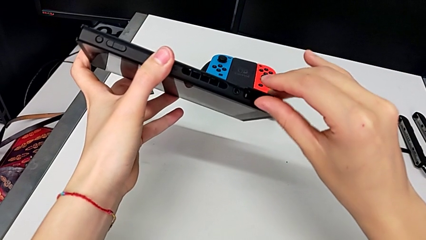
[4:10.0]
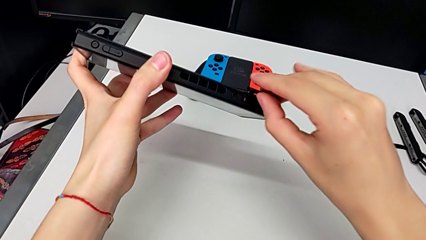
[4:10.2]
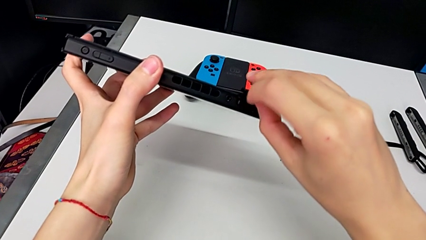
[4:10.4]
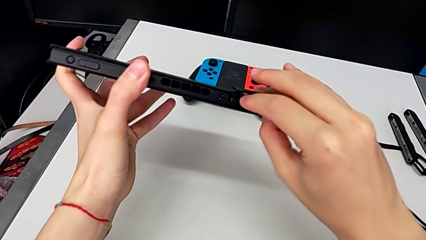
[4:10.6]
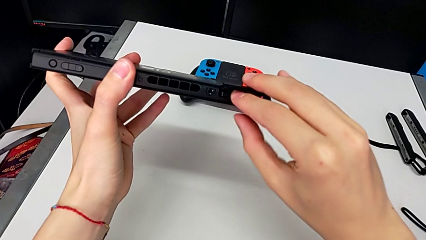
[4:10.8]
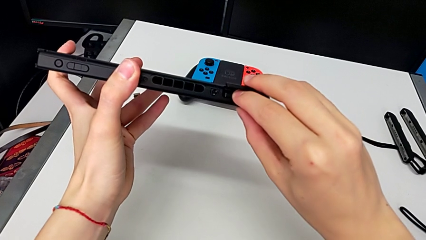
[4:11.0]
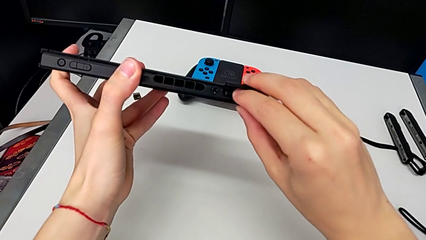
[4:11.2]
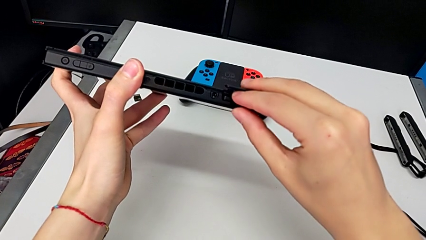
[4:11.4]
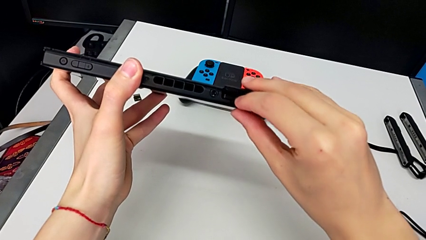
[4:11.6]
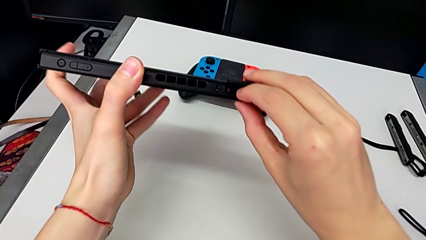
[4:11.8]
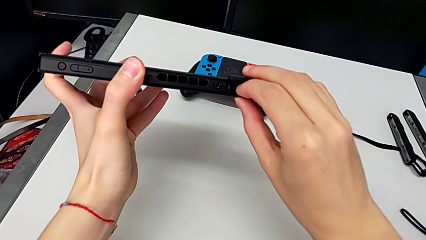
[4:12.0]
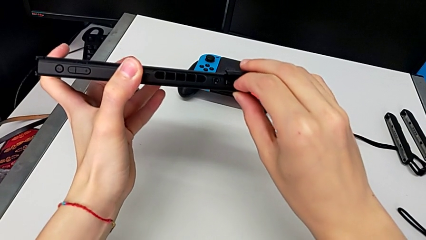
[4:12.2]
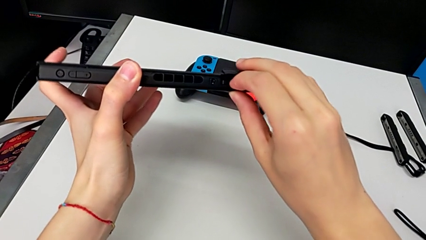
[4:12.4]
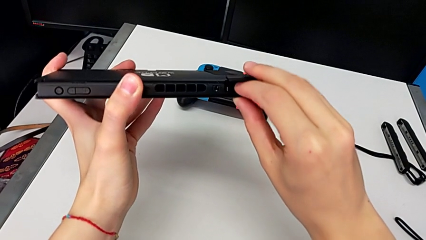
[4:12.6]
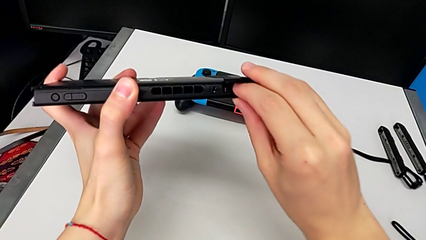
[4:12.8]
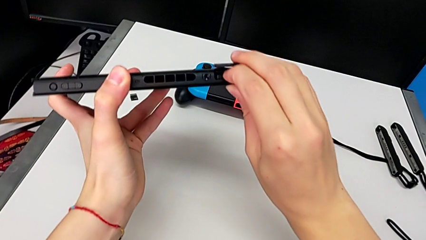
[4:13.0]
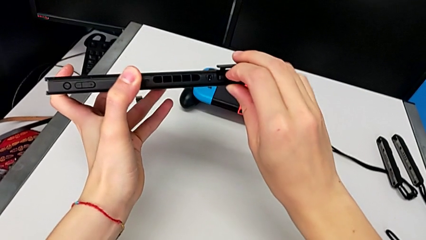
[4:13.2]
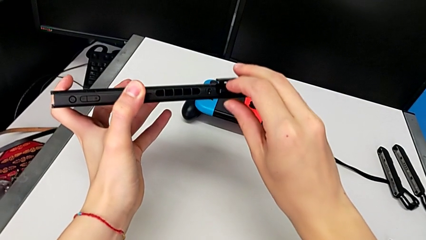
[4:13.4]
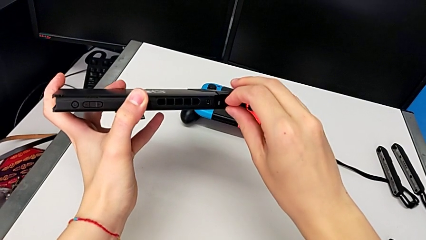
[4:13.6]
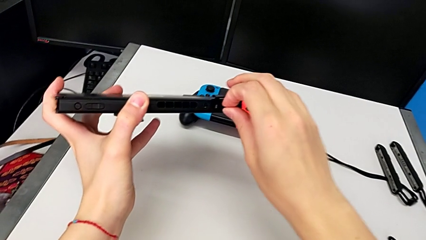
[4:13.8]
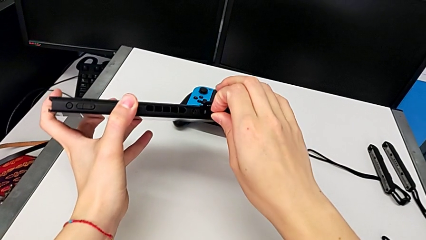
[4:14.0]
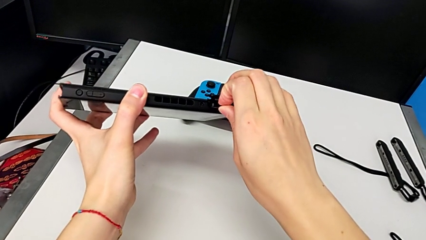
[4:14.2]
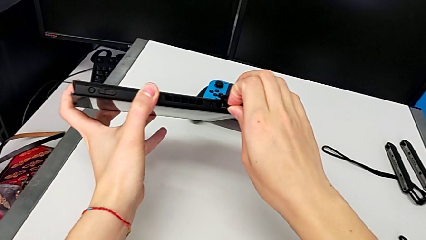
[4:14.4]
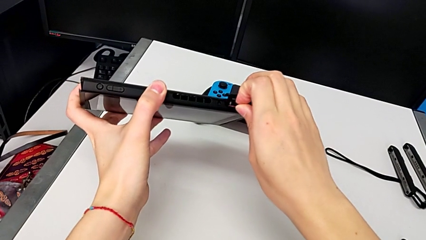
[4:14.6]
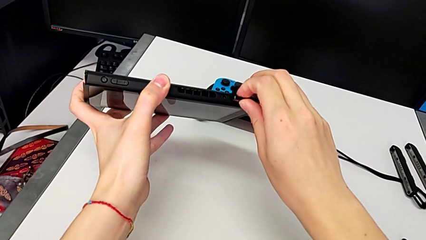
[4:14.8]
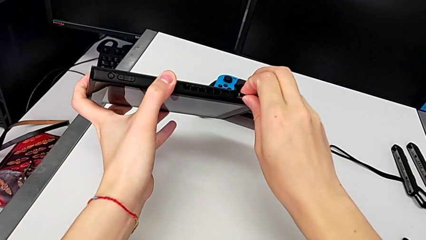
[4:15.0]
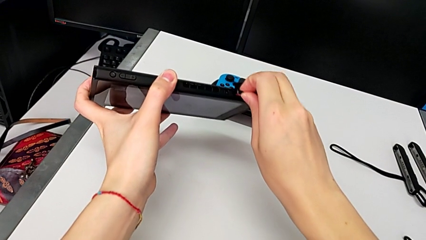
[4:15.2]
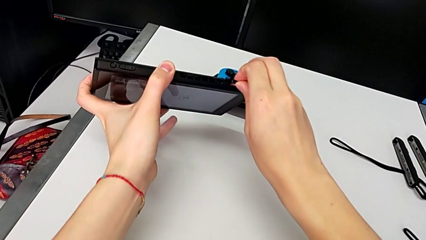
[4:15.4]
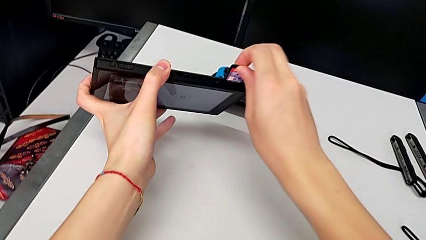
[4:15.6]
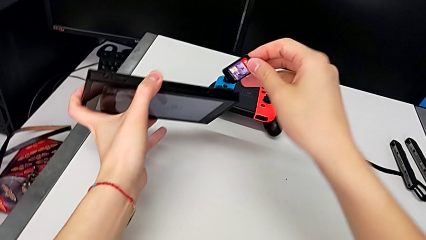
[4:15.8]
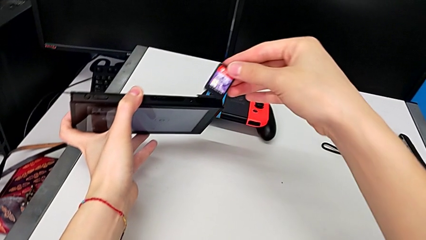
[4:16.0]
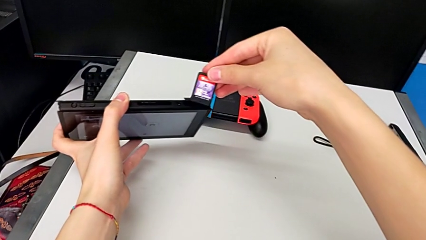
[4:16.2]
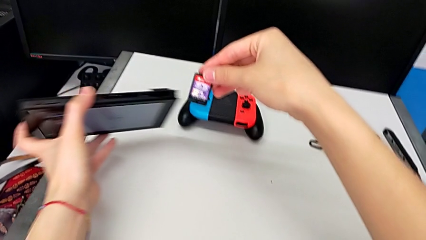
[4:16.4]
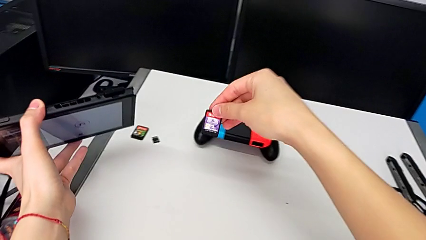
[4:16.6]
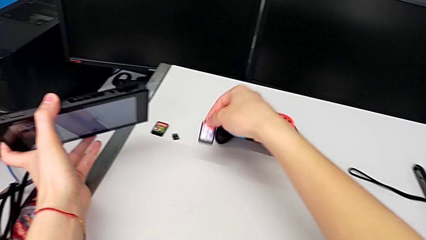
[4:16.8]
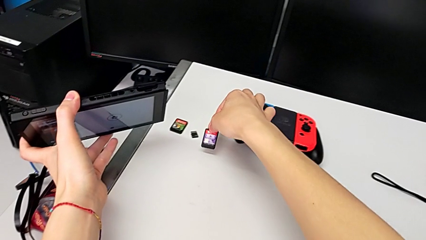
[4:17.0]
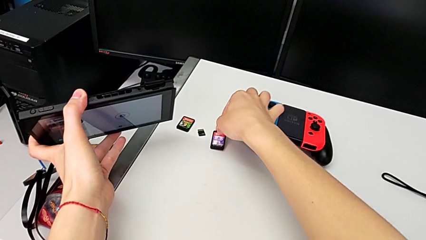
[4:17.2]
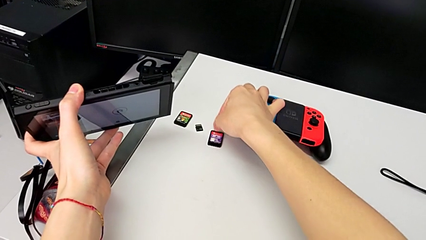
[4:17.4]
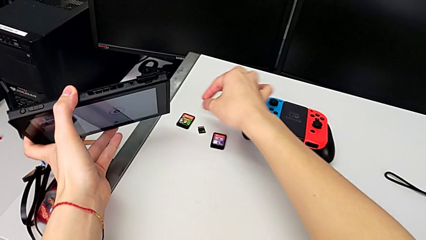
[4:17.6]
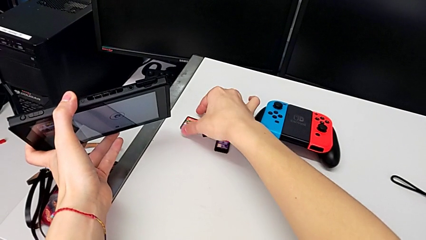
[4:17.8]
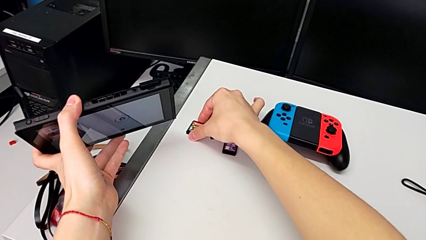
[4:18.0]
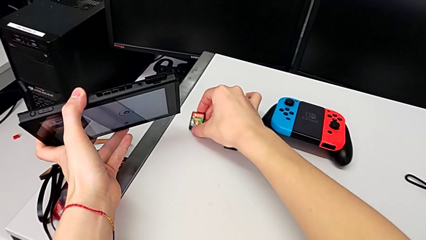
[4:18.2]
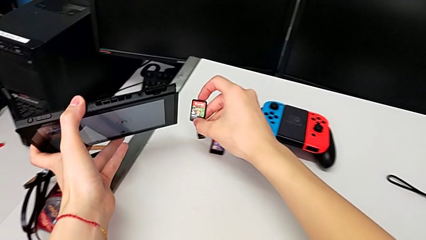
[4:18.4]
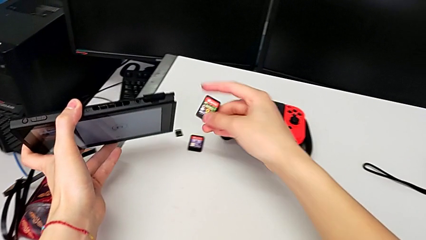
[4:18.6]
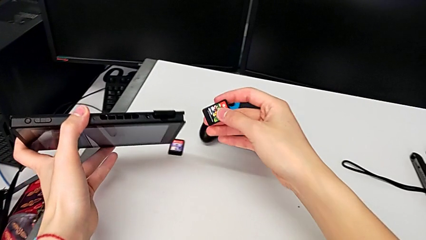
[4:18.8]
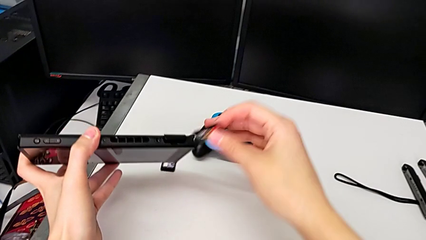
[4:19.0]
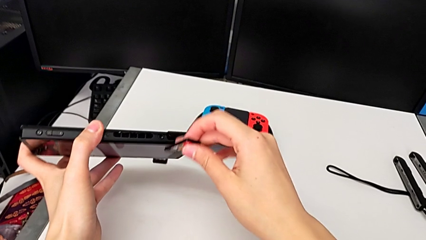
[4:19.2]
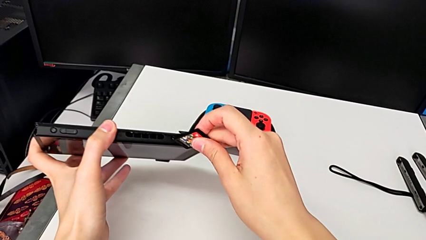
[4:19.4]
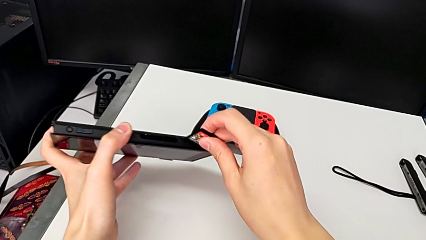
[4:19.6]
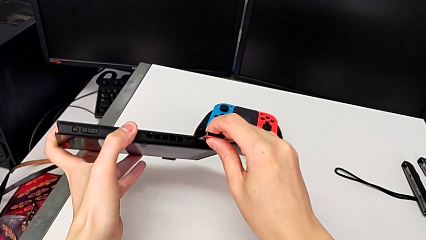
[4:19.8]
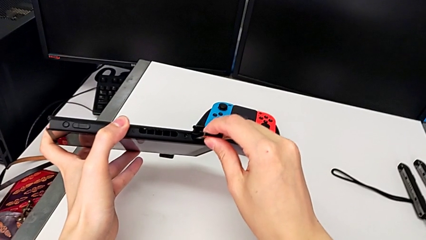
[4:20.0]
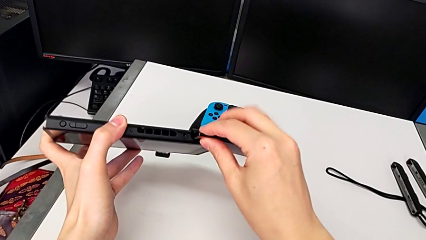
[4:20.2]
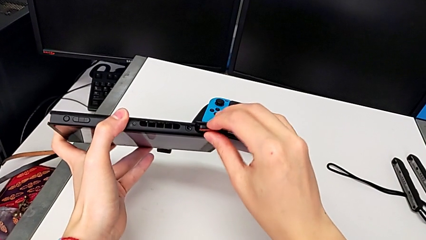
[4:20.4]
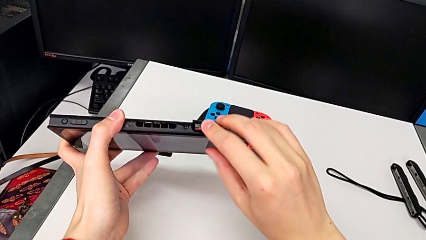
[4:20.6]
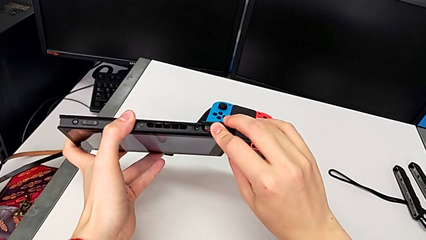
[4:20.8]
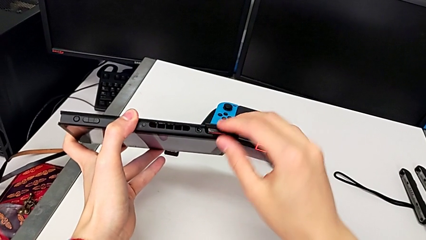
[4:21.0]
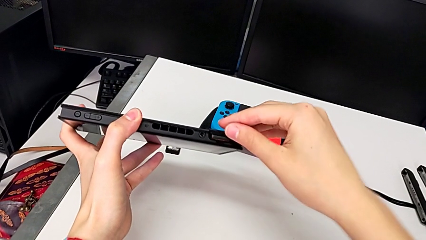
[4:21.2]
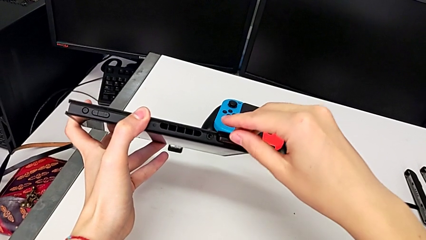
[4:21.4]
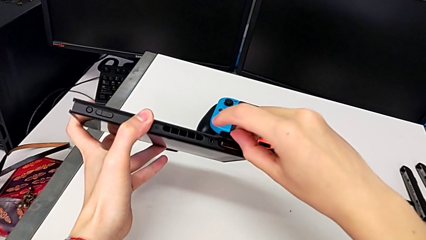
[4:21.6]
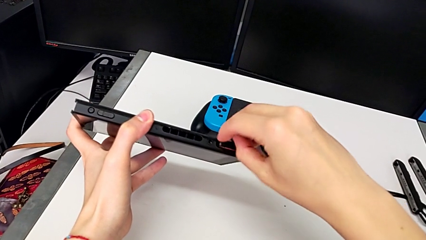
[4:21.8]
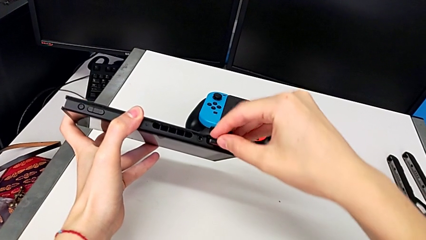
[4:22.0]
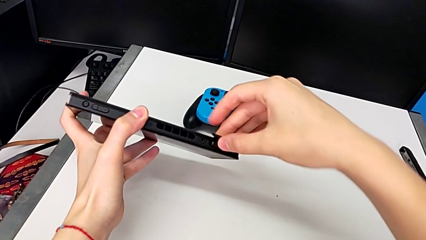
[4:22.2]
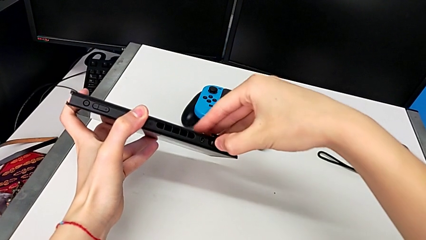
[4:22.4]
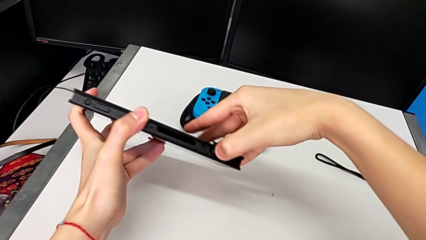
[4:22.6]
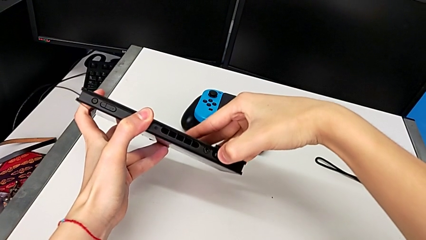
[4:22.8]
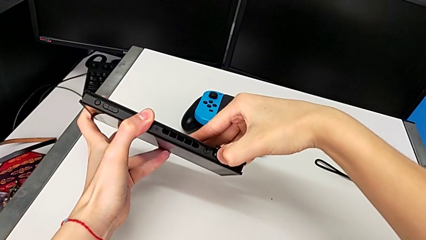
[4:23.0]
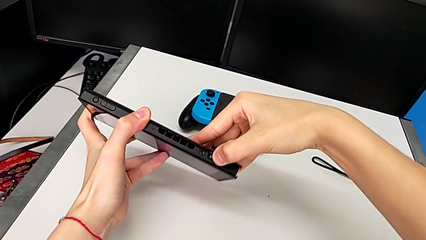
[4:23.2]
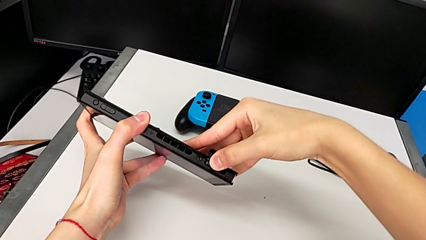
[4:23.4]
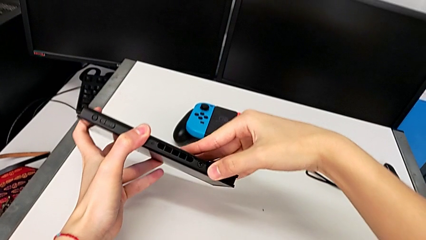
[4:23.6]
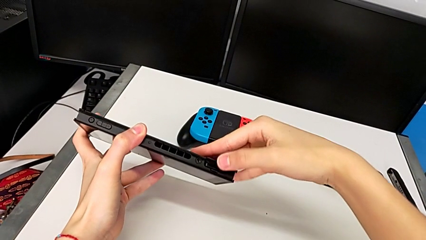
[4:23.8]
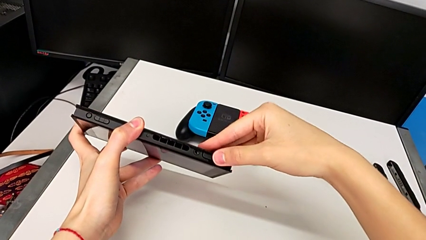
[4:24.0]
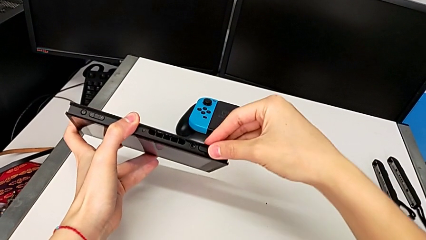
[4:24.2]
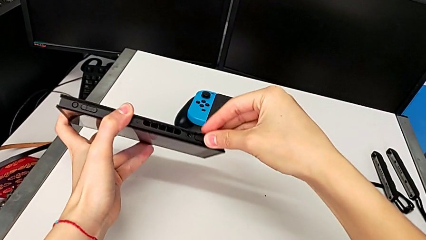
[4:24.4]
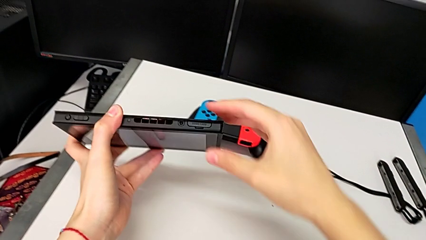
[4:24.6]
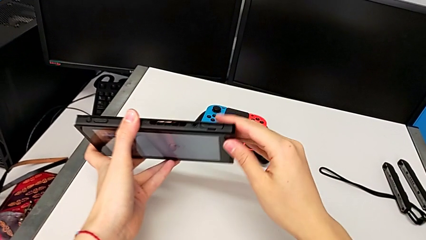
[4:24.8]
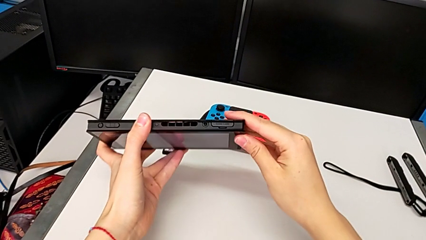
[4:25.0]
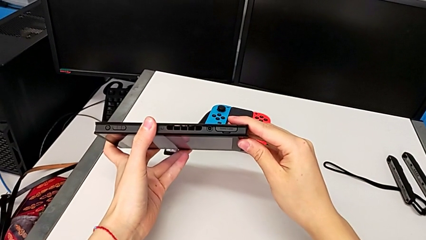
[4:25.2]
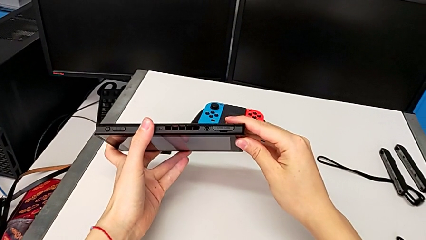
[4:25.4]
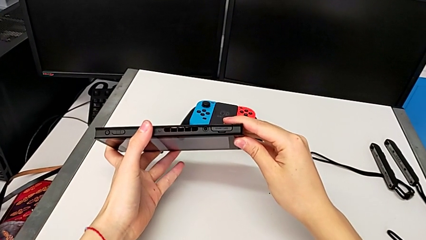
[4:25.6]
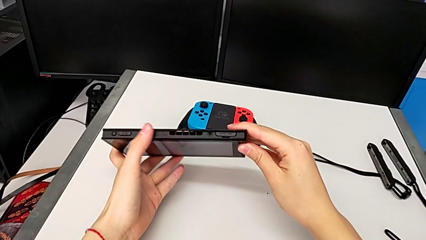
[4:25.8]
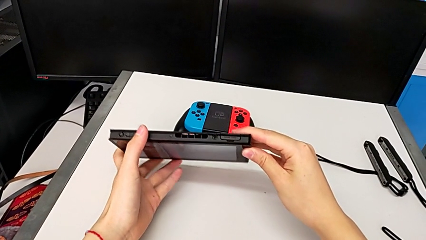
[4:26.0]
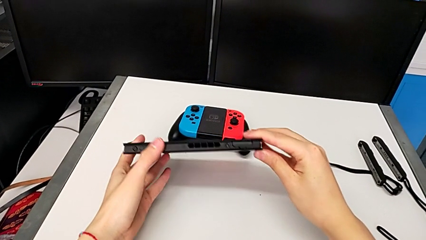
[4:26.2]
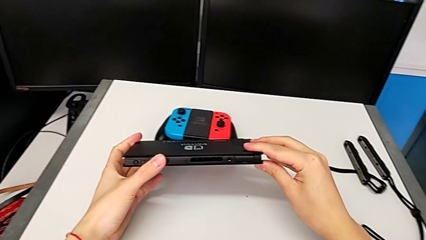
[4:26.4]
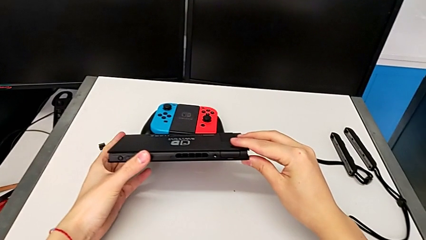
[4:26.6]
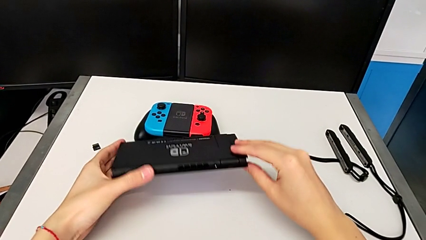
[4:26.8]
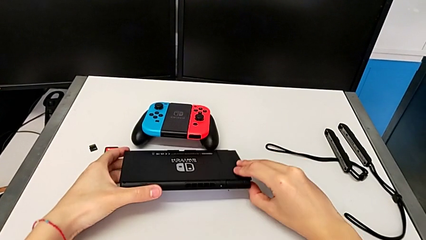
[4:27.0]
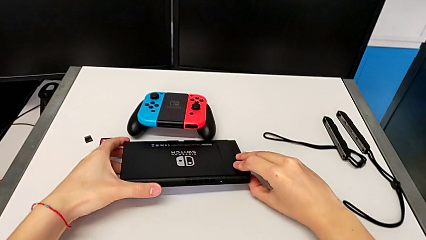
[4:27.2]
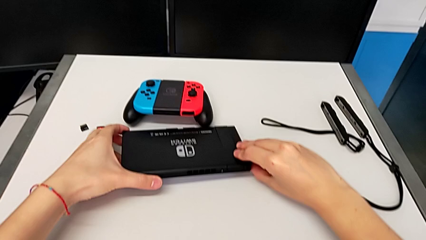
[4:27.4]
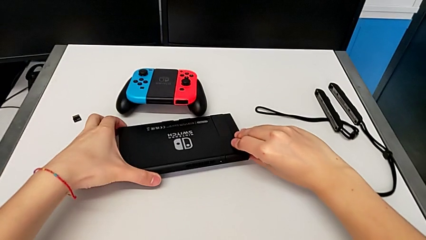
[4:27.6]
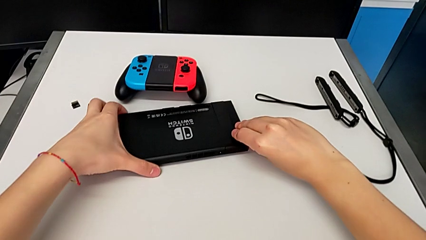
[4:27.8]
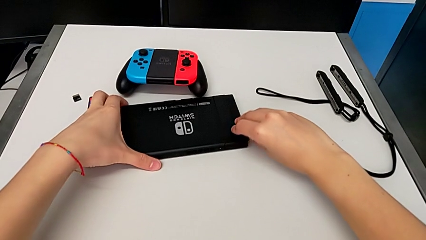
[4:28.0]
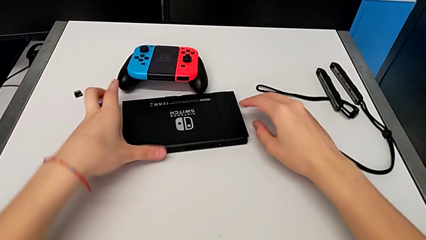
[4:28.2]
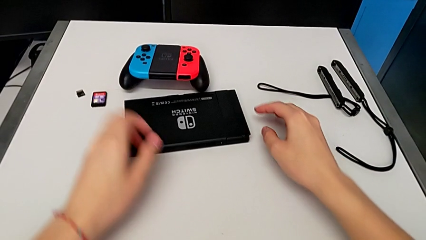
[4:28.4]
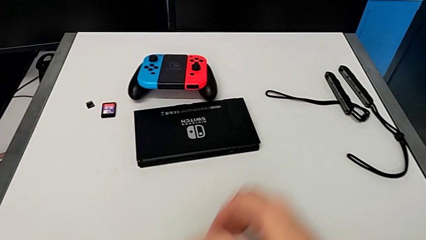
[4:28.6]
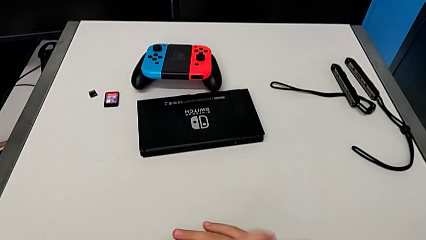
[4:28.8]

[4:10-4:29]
The camera wearer is exchanging Nintendo Switch games. They push the old game card, grab it, pull it and place it. They grab the second game card, lift the new game card, insert the second game card twice and push it. They close the game card, hold the Nintendo Switch and begin to place it.
